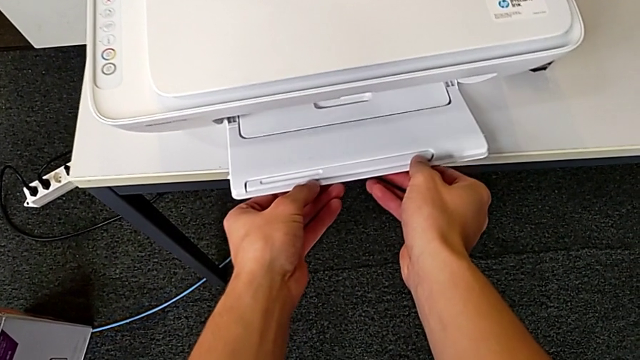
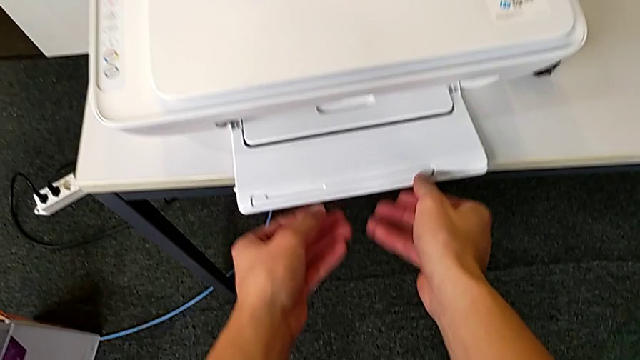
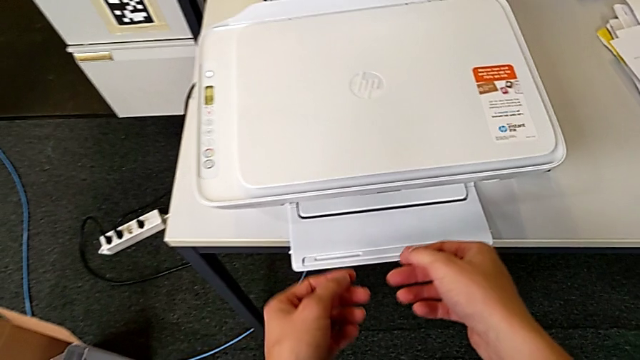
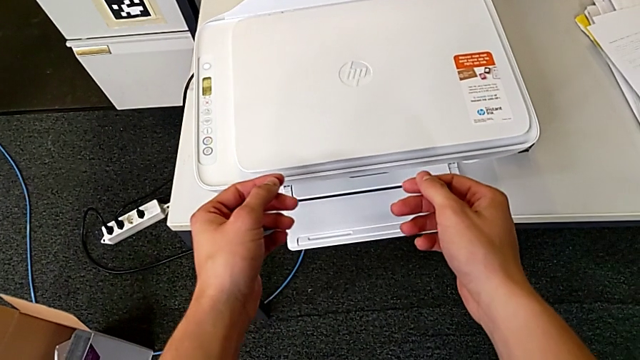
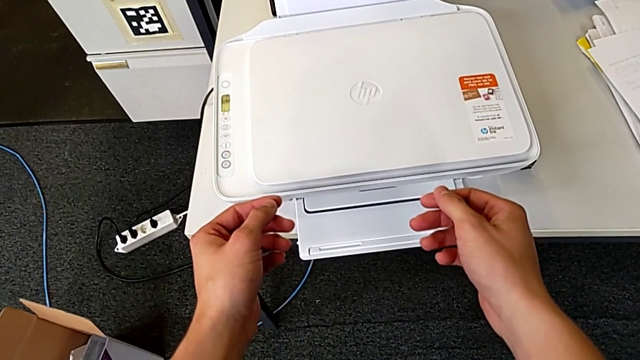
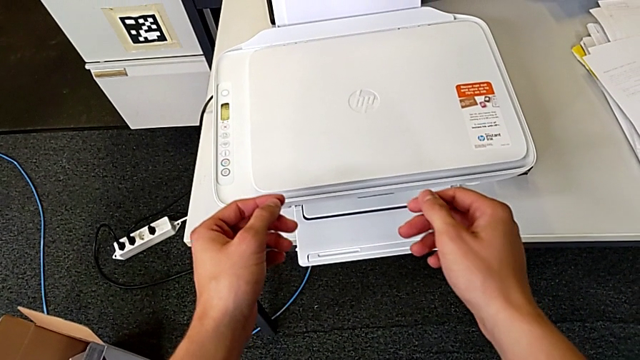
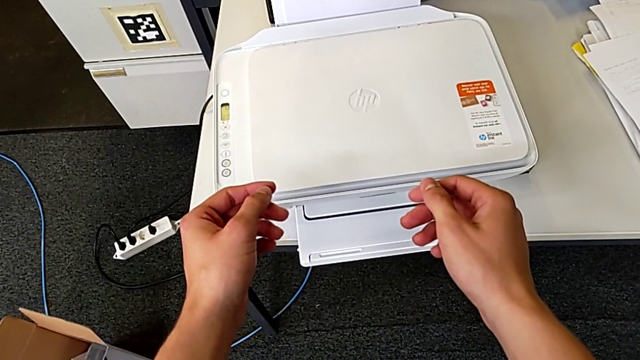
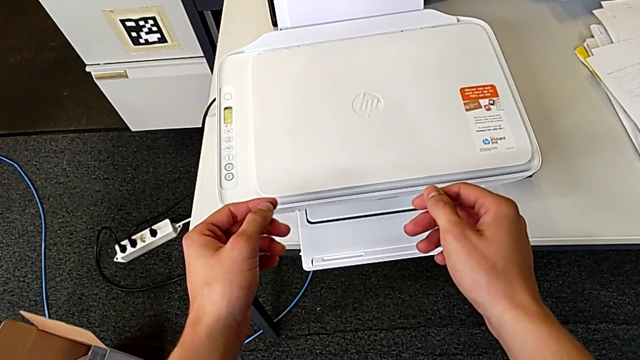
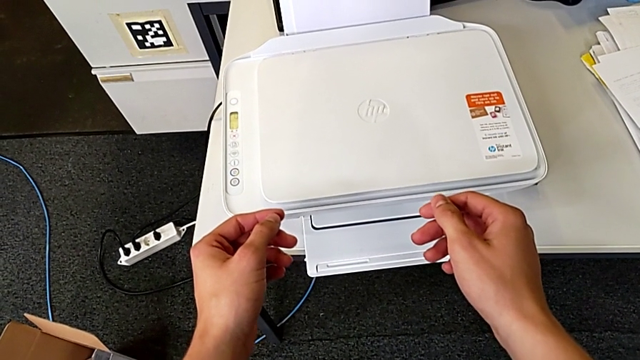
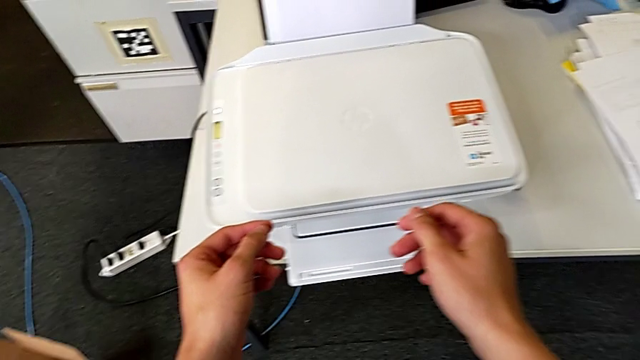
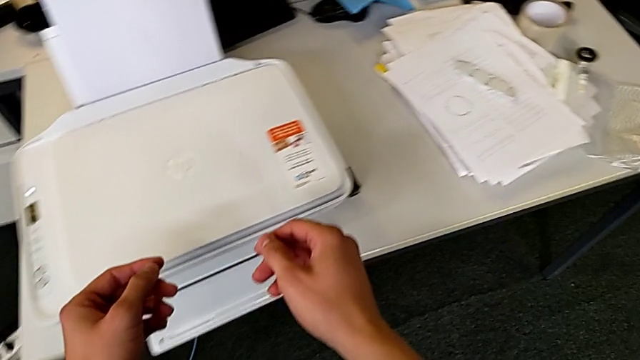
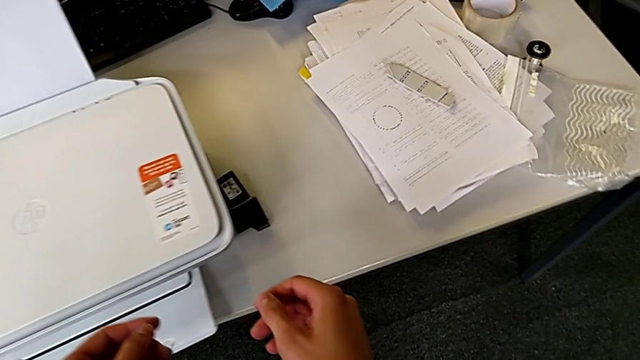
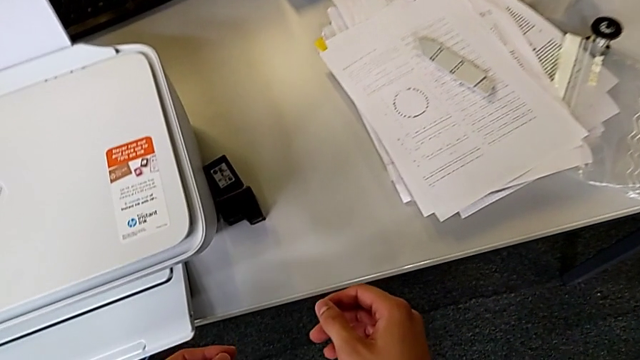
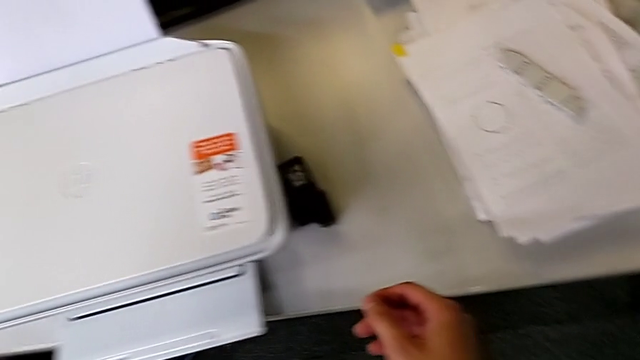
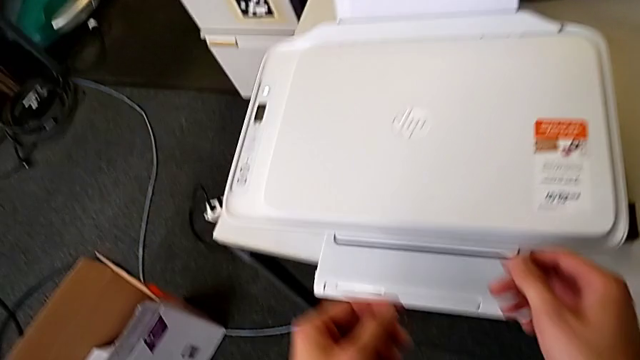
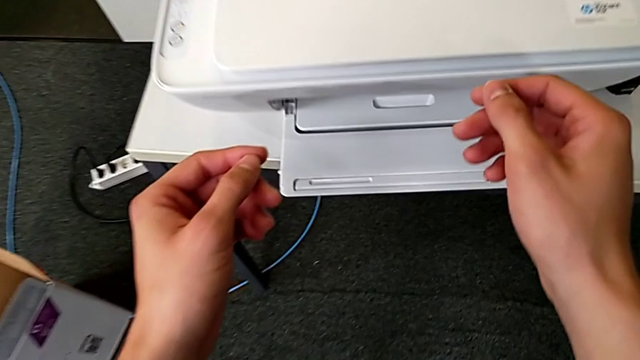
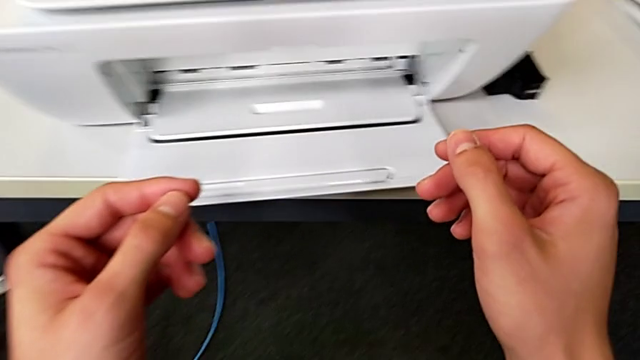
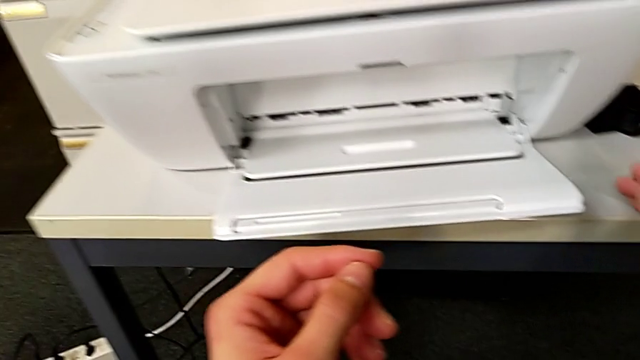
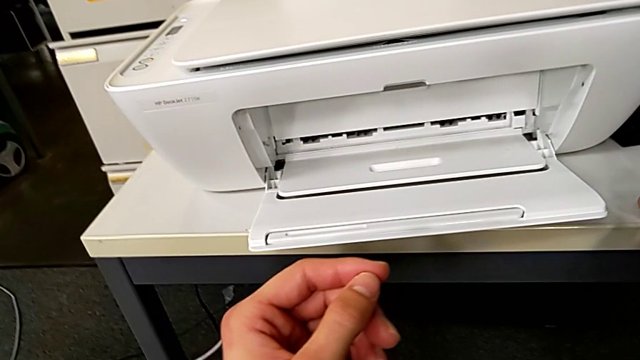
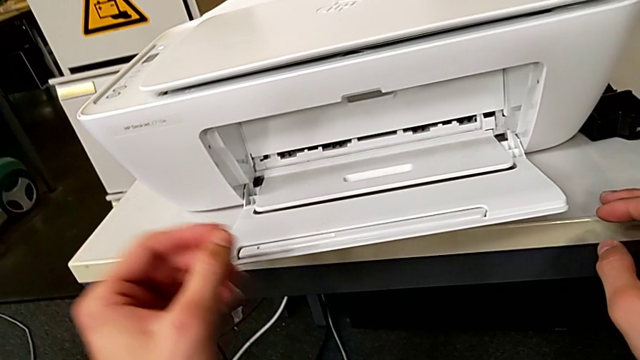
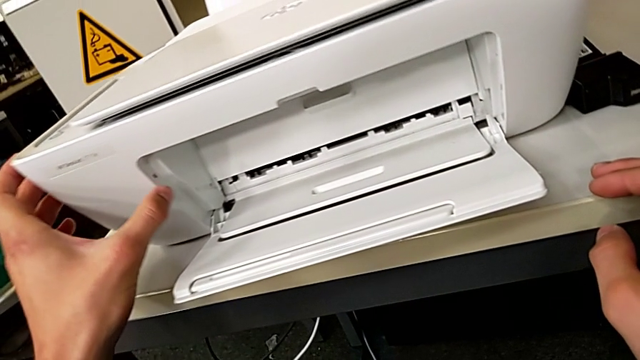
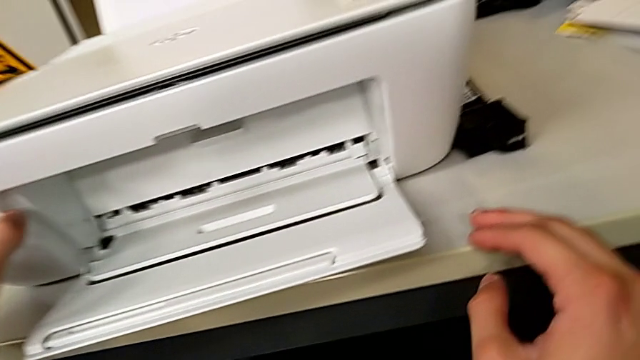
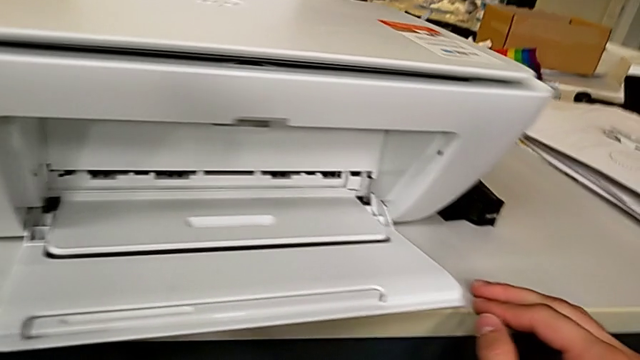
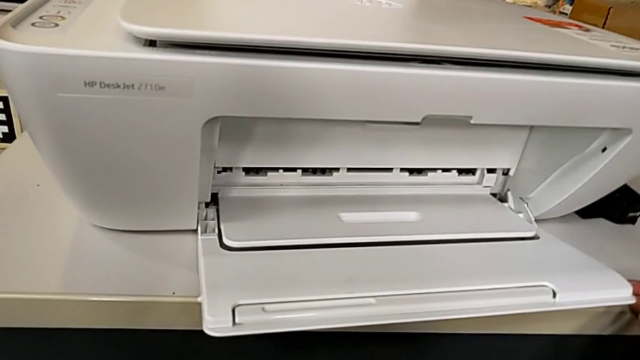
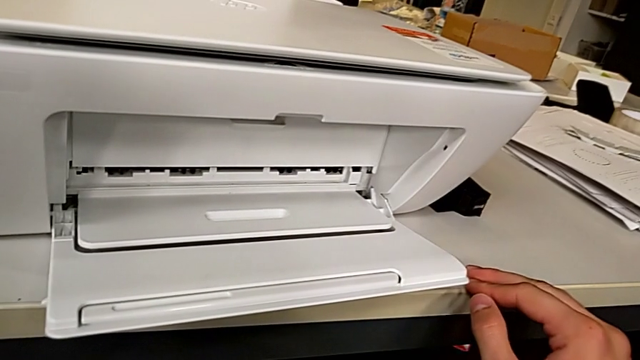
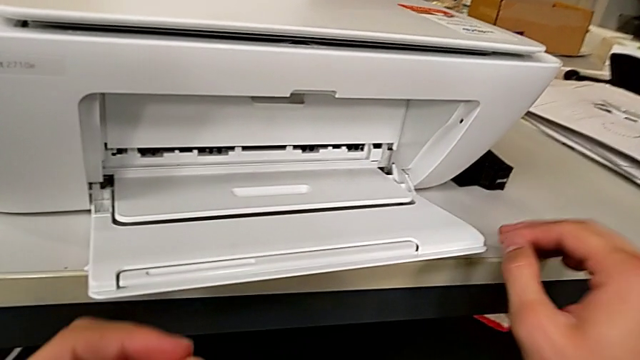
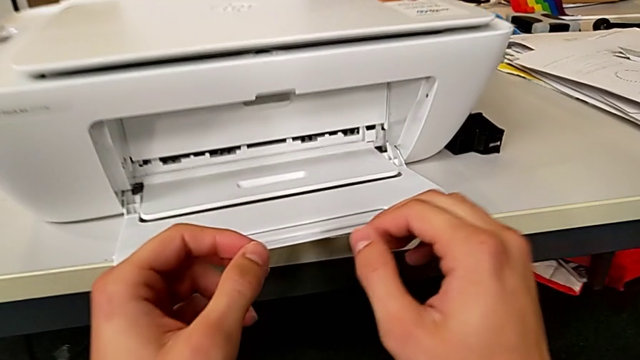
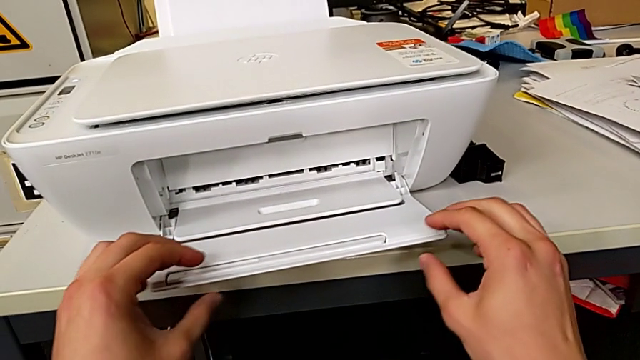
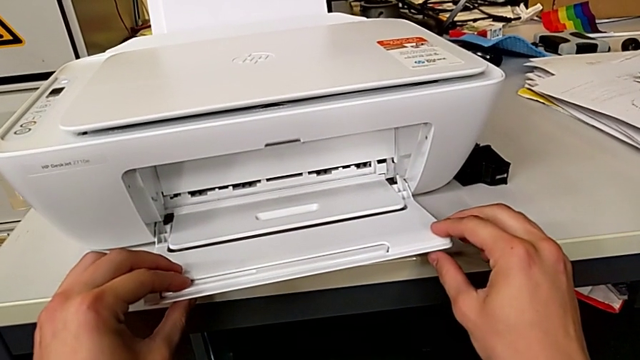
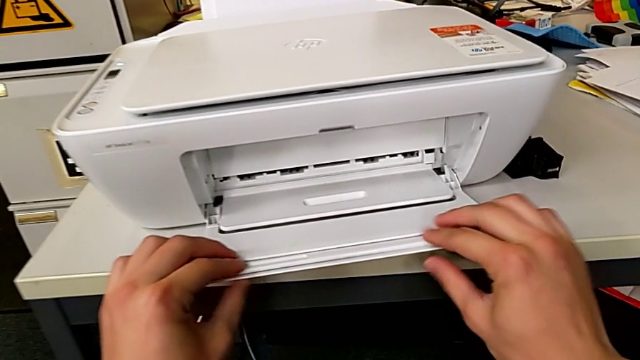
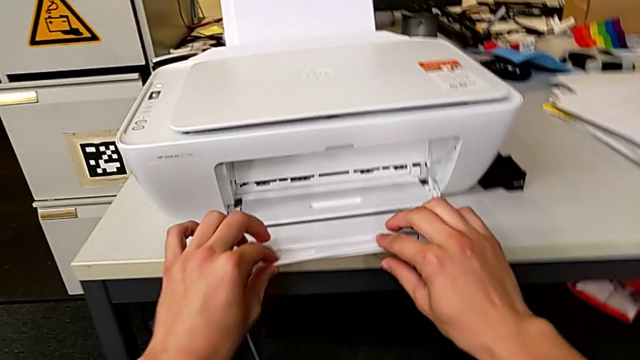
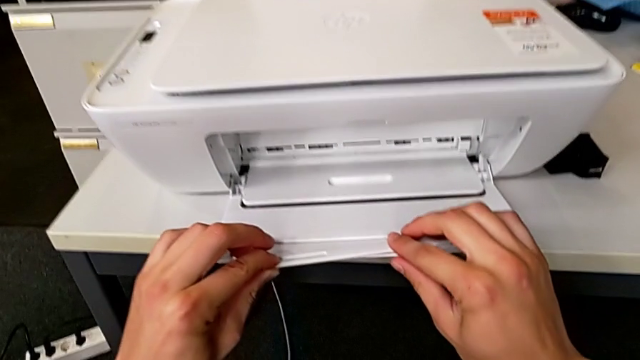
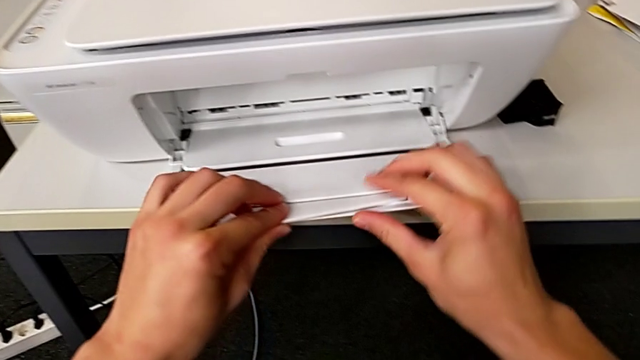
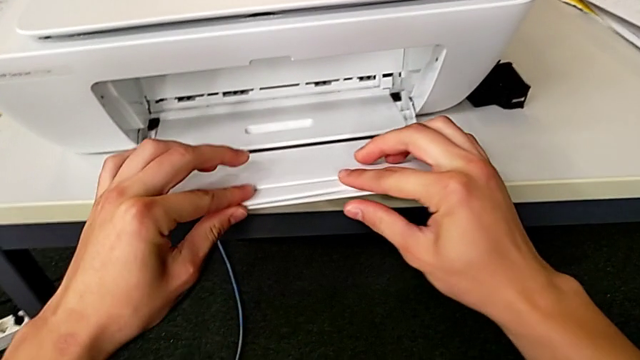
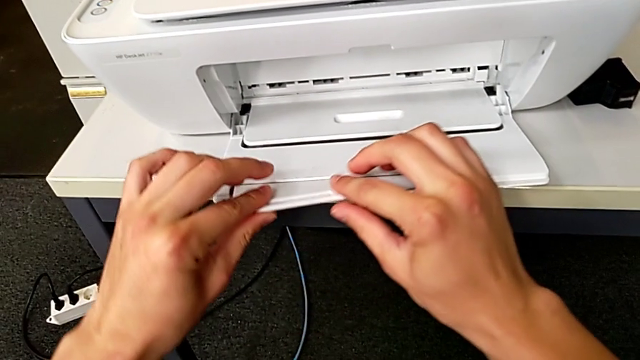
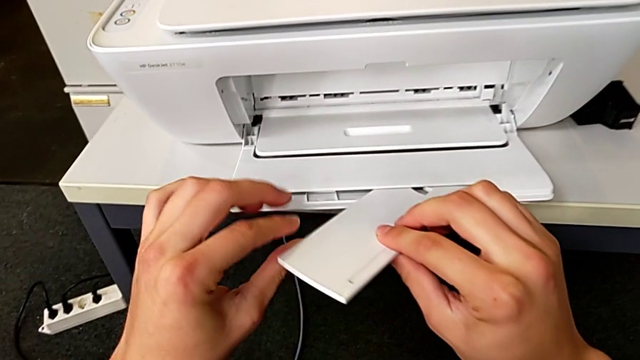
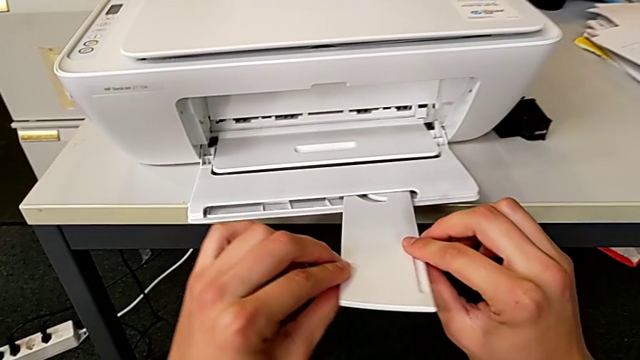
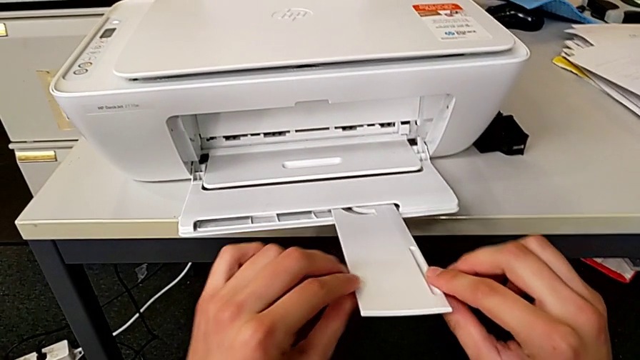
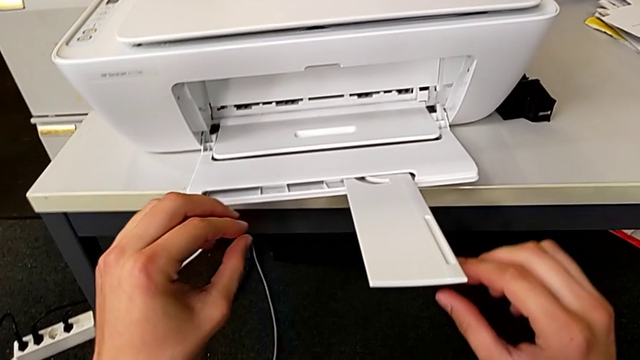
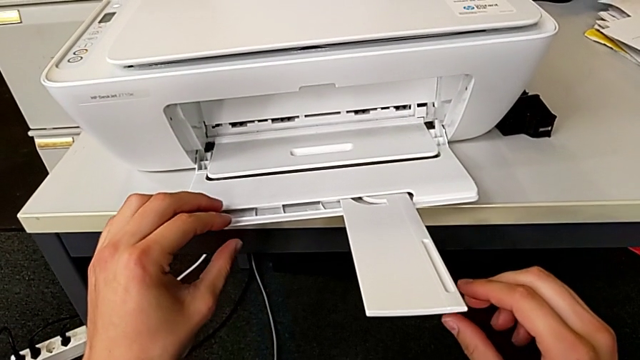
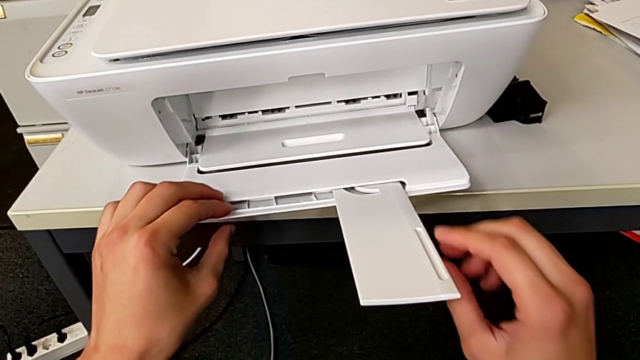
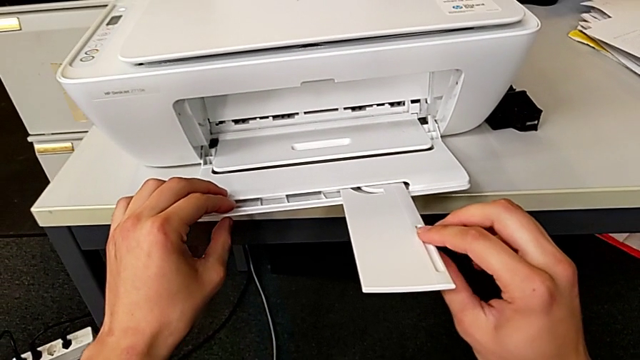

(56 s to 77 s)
The camera wearer is opening the tray at the bottom of the printer. They open the paper tray, inspect the printer and open the extending paper tray.
